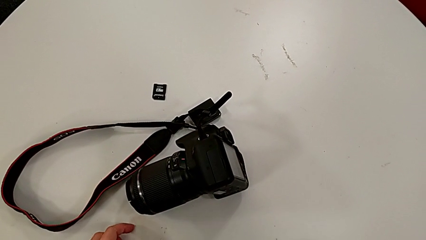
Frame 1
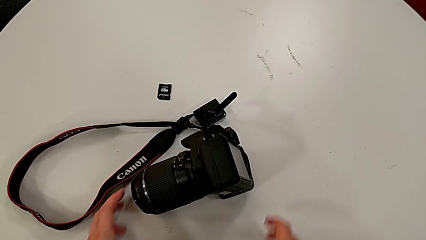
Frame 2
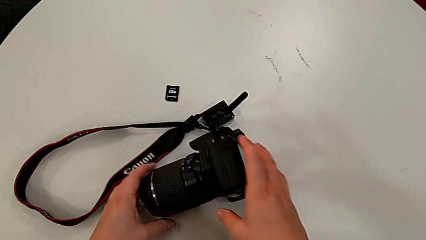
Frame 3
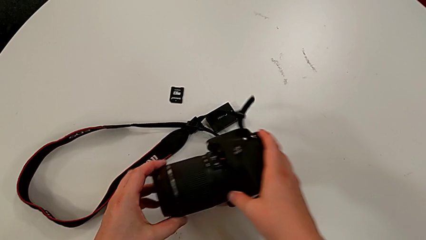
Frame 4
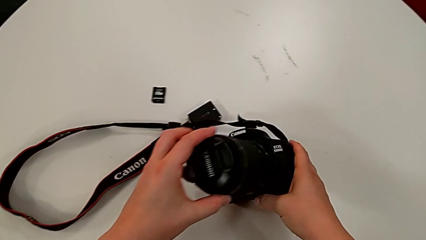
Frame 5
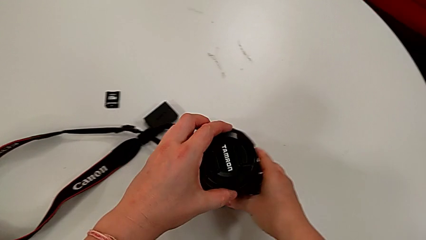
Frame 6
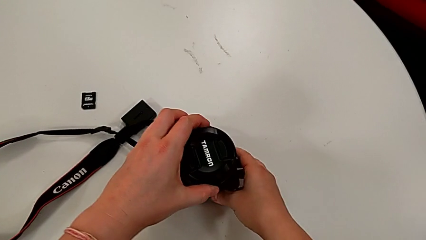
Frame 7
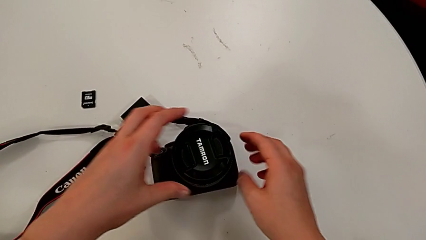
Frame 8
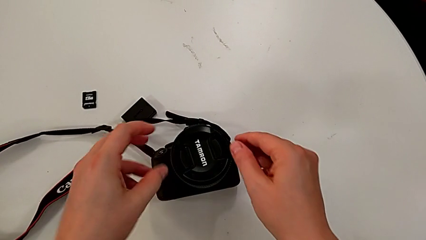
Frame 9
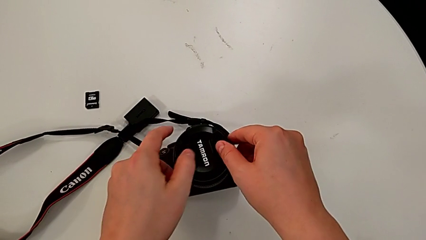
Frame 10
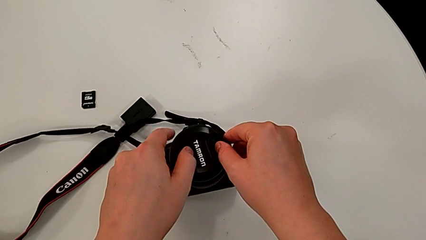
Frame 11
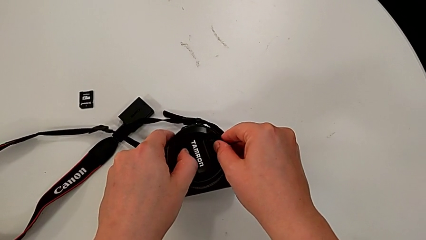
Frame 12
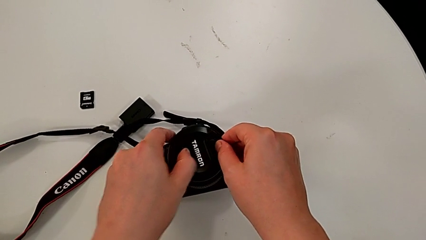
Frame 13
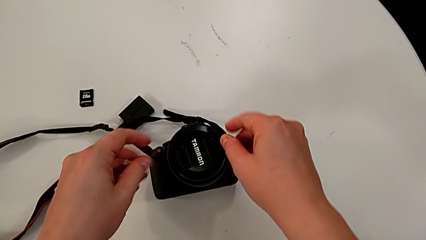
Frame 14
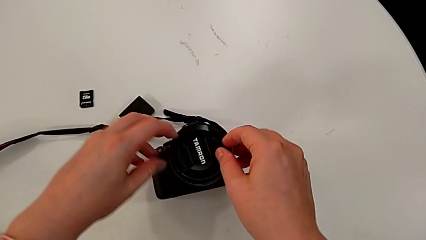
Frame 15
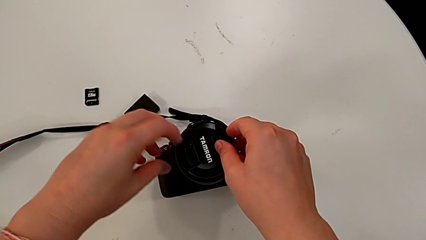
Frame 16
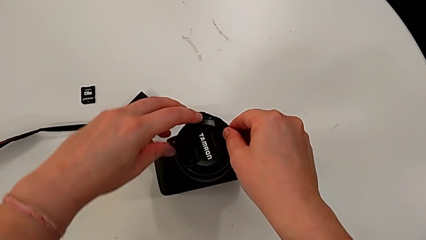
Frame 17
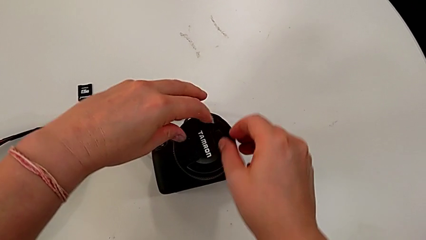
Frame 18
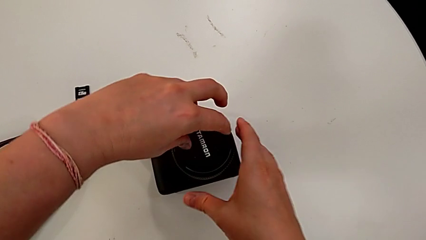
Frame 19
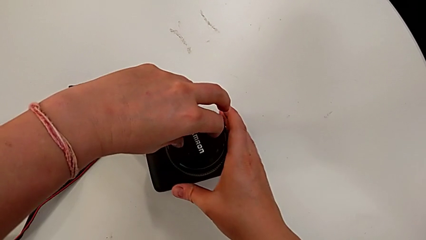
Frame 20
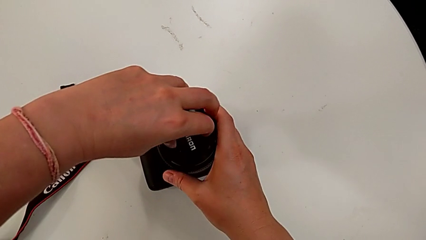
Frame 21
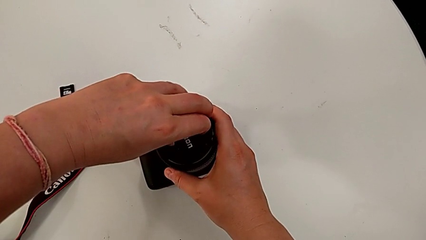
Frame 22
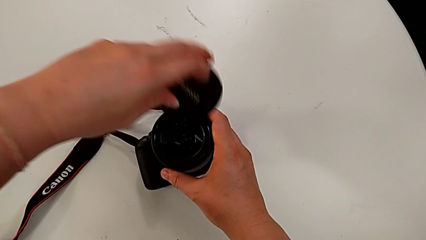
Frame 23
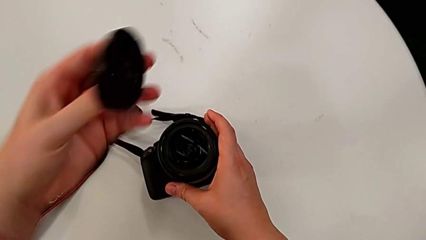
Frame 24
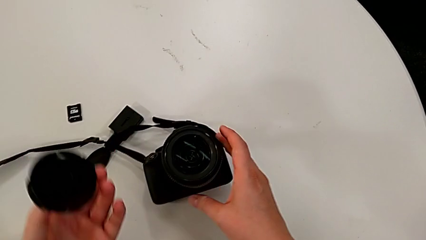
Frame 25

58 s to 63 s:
The camera wearer detaches the lens cover of the camera. They grab the black DSLR, turn it and withdraw the rounded lens cover.

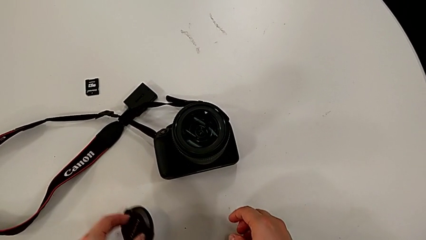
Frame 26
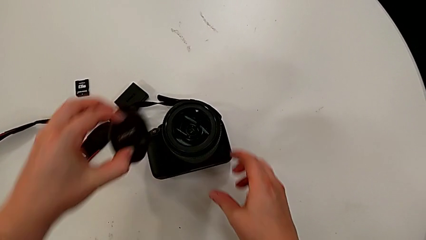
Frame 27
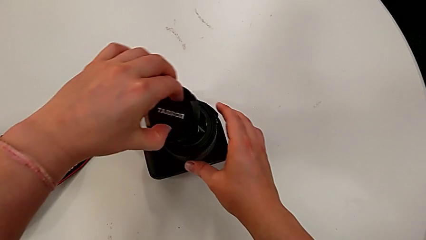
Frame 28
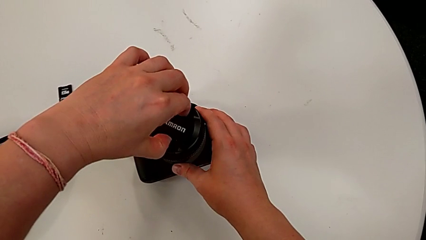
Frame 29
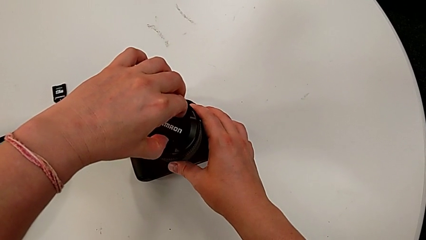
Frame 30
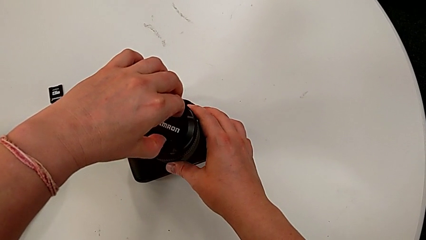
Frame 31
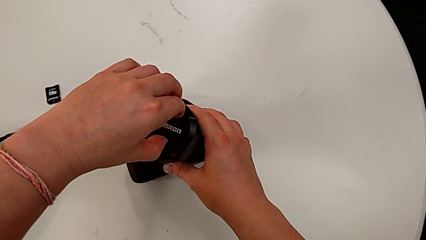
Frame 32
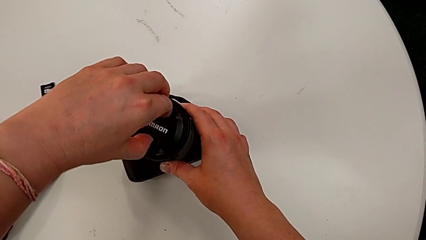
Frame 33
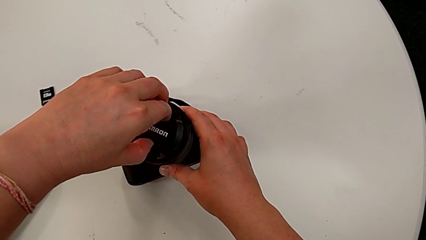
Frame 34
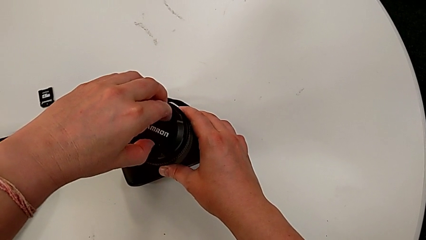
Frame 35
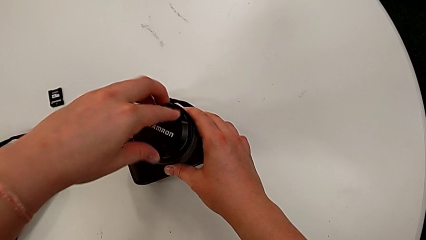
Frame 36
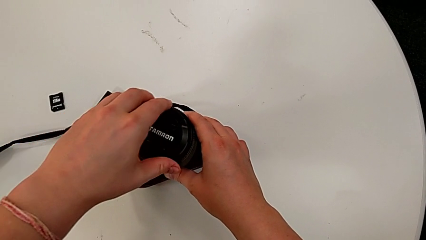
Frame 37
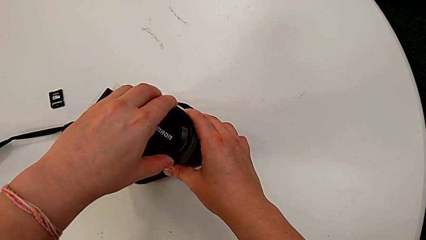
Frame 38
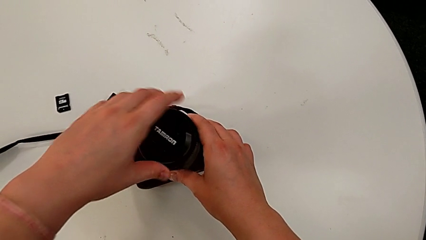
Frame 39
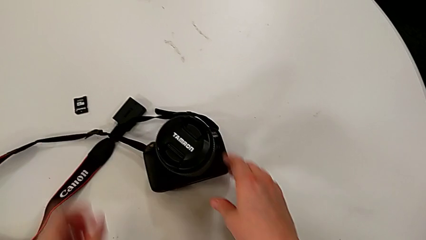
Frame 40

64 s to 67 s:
The camera wearer attaches the lens cover of the camera. They grab the rounded lens and assemble the rounded lens cover.

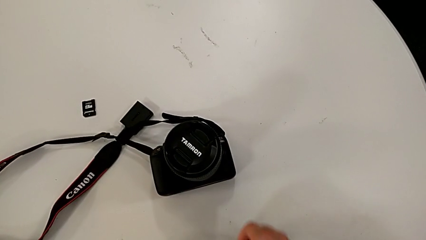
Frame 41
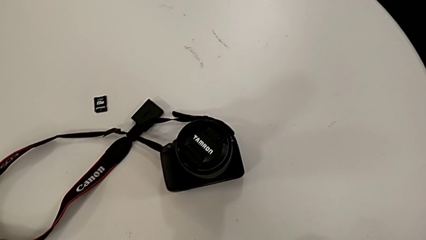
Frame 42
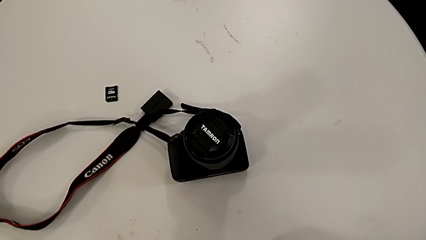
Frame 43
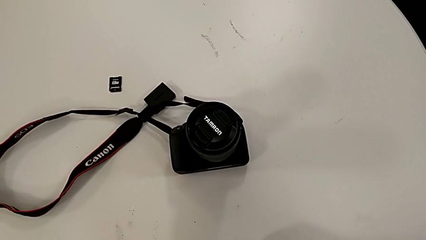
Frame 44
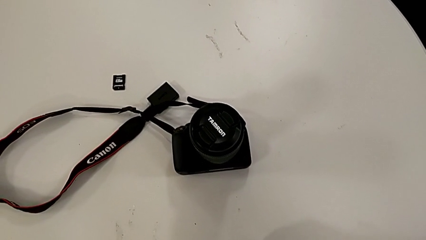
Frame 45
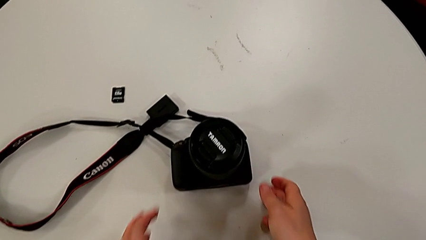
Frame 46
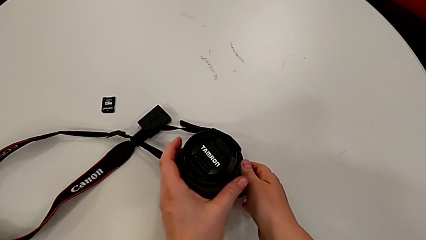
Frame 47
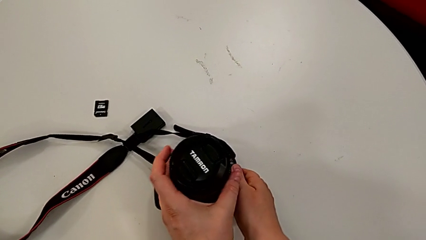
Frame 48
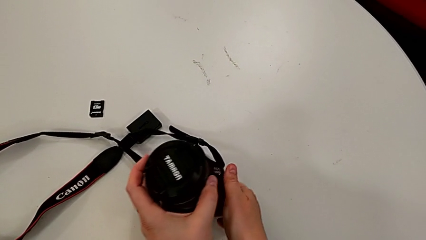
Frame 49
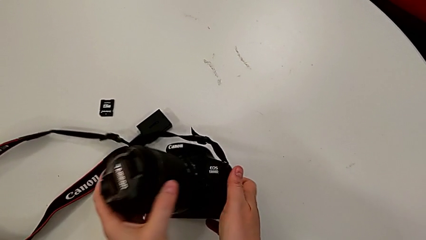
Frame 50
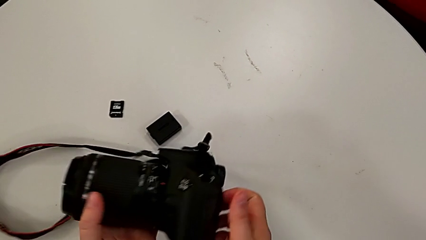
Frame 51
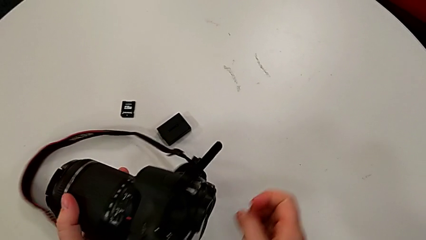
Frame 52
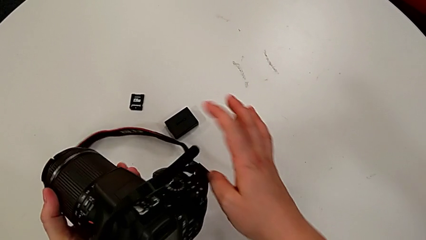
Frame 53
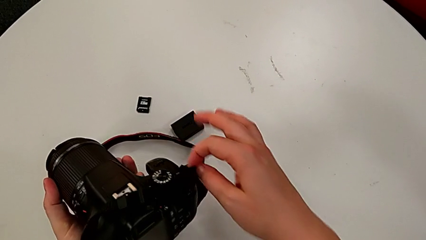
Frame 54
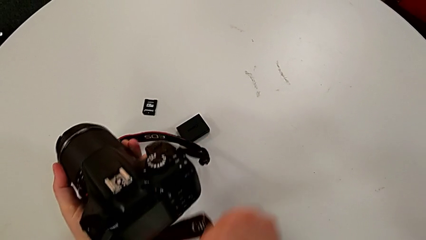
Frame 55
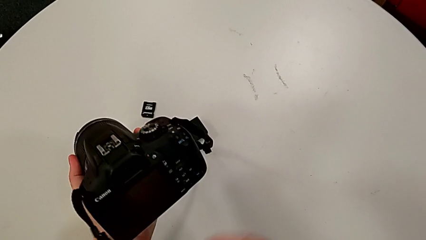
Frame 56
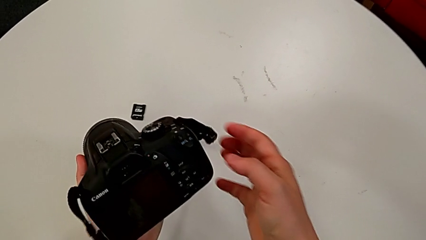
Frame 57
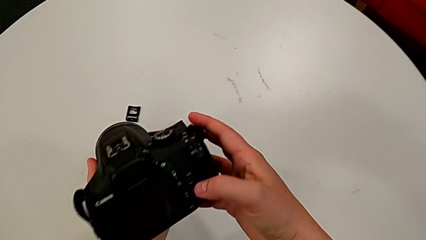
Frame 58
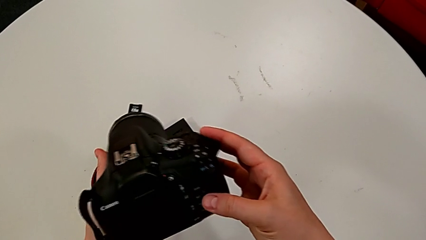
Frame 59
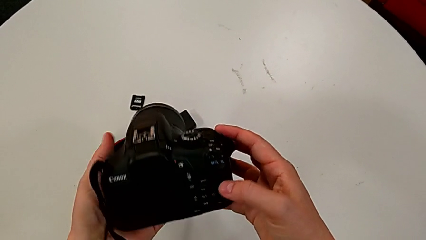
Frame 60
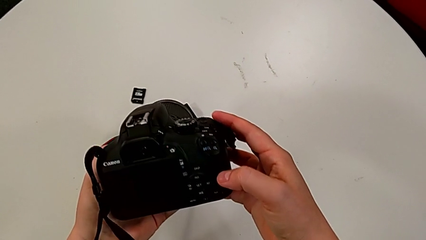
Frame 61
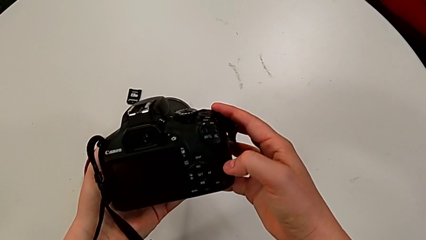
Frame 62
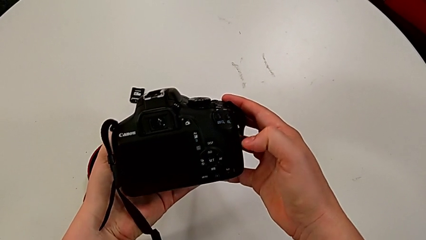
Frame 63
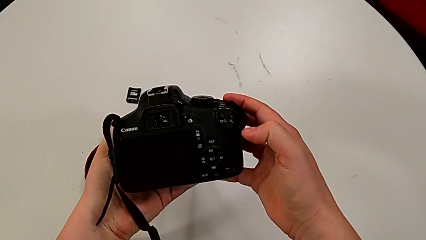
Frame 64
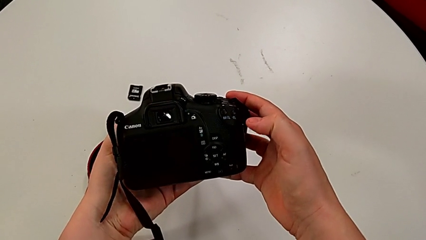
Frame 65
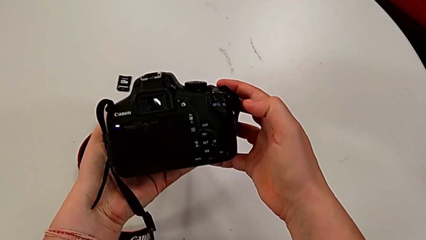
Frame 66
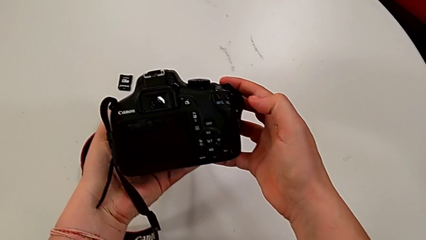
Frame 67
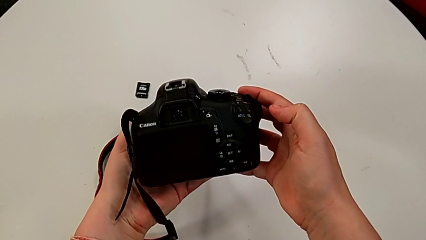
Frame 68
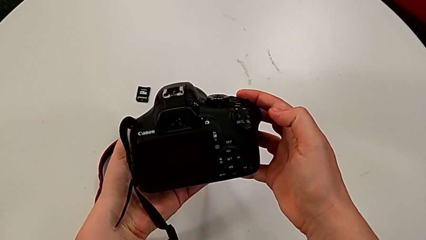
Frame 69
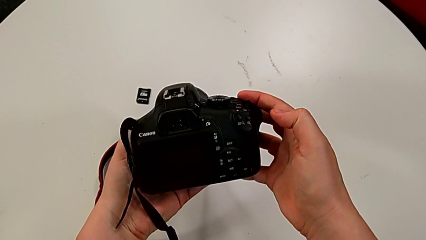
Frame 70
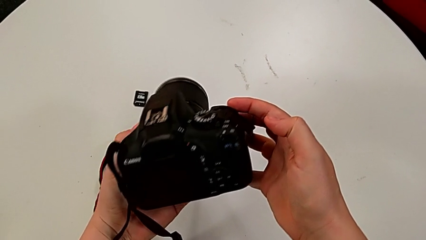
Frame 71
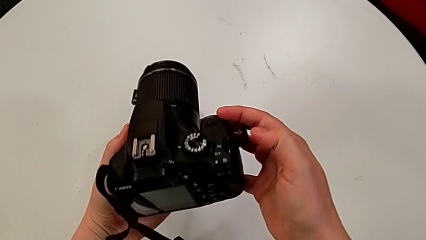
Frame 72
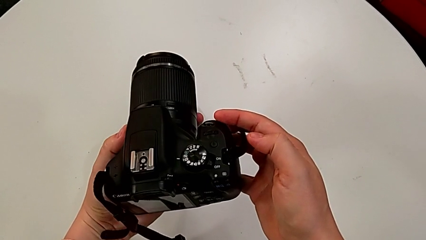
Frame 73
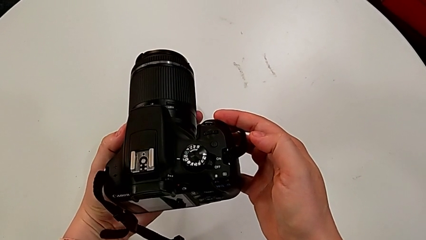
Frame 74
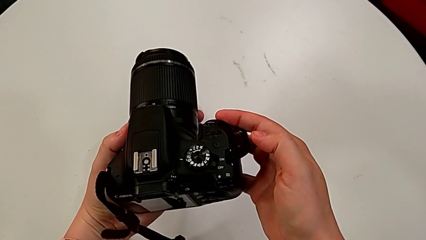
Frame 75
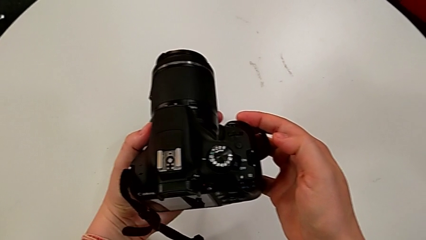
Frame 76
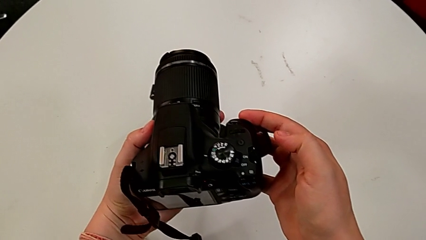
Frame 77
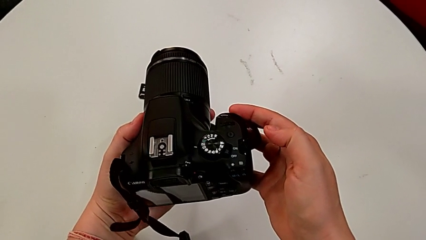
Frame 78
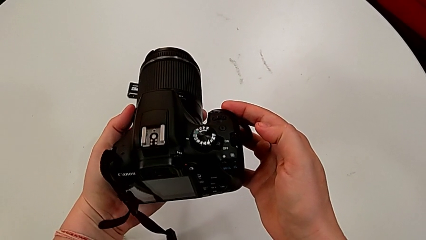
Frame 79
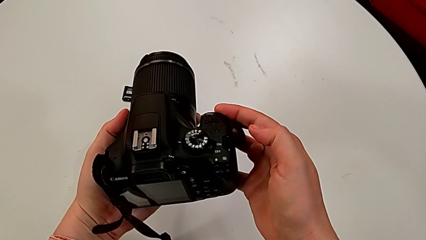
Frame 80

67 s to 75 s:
The camera wearer is turning on the camera. They lift the black DSLR, rotate it and inspect it.
